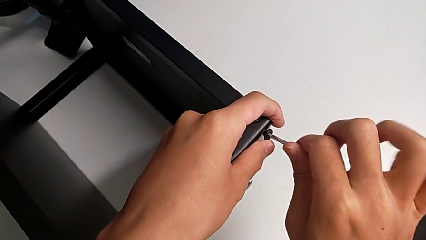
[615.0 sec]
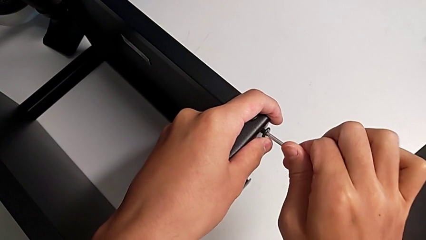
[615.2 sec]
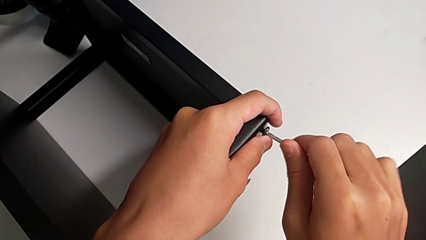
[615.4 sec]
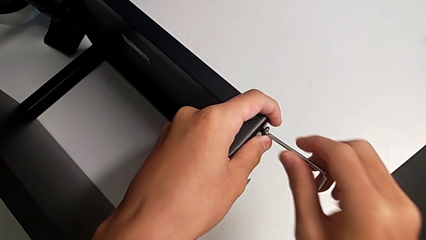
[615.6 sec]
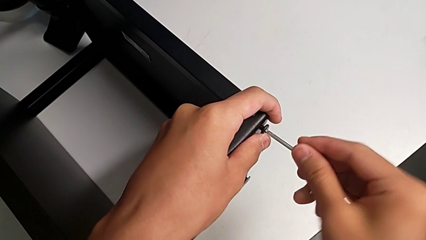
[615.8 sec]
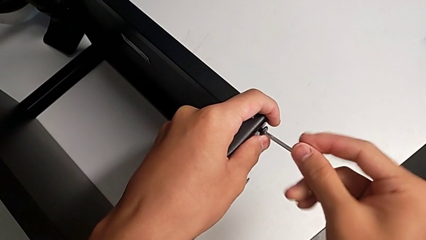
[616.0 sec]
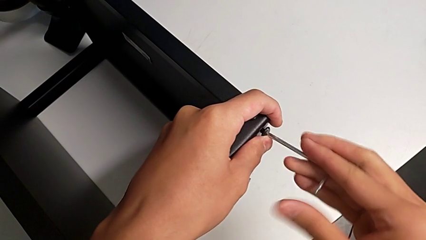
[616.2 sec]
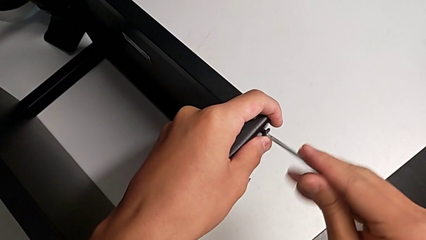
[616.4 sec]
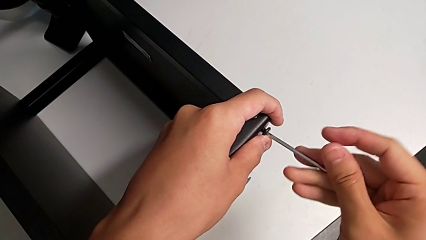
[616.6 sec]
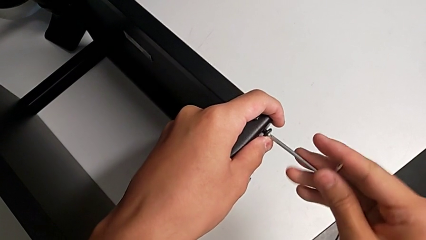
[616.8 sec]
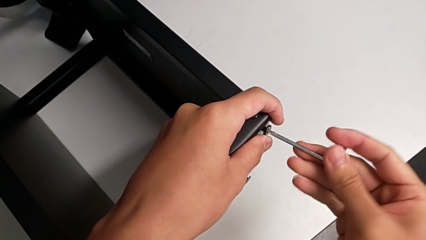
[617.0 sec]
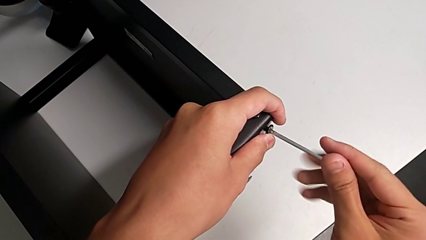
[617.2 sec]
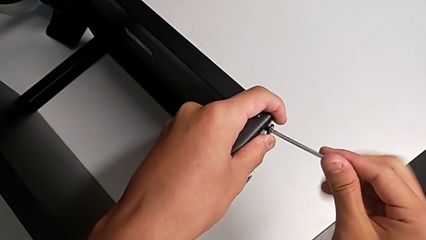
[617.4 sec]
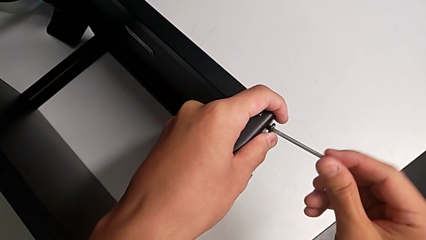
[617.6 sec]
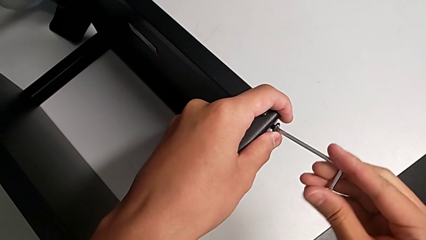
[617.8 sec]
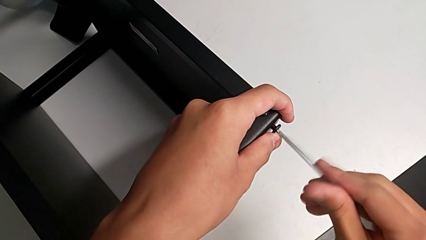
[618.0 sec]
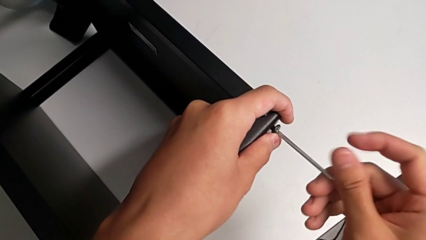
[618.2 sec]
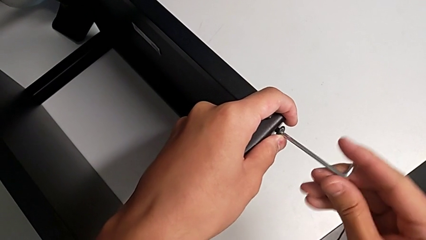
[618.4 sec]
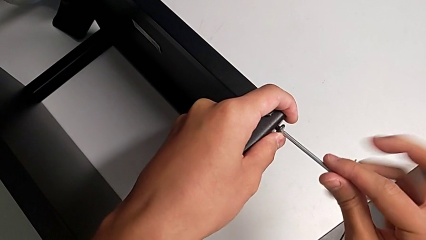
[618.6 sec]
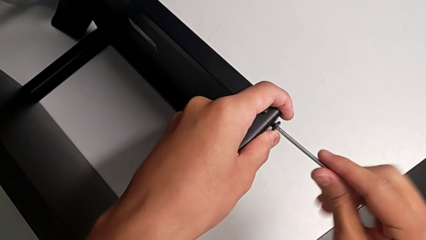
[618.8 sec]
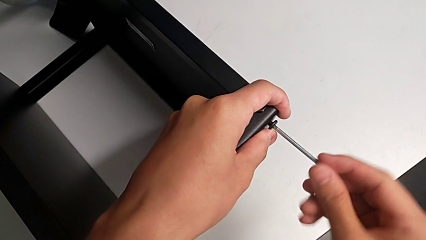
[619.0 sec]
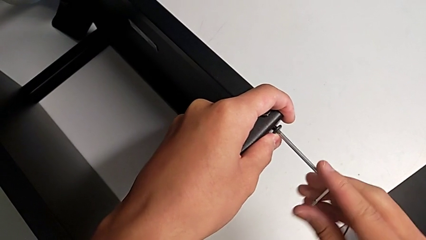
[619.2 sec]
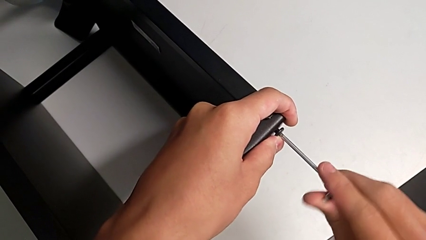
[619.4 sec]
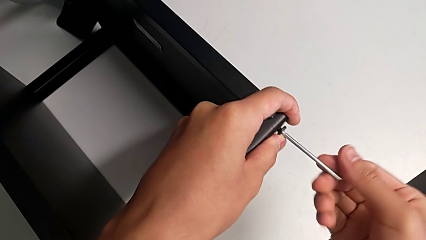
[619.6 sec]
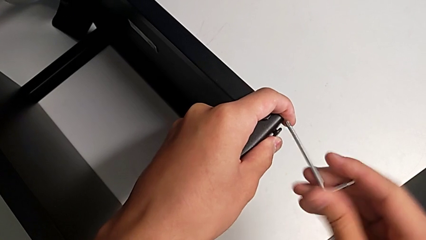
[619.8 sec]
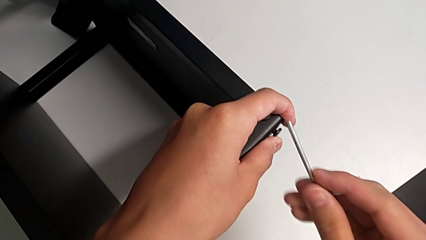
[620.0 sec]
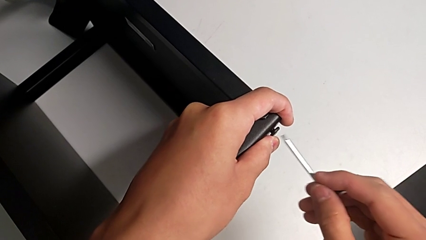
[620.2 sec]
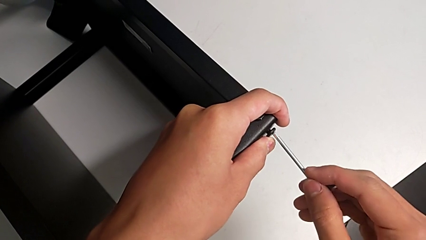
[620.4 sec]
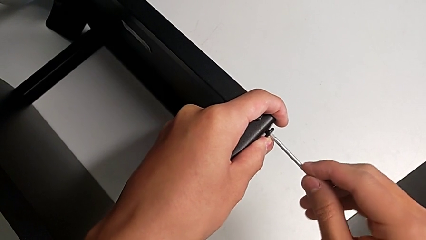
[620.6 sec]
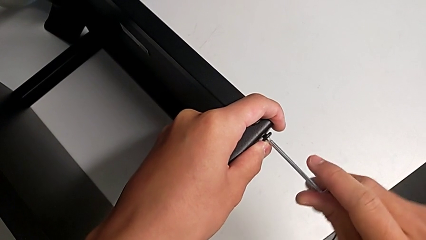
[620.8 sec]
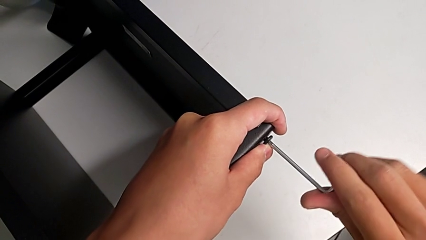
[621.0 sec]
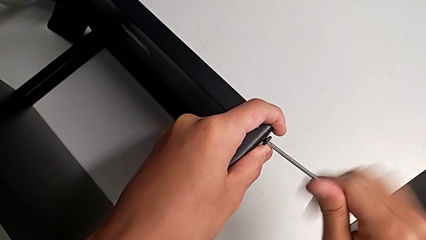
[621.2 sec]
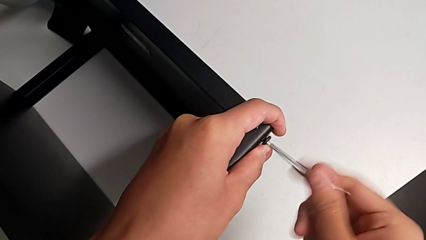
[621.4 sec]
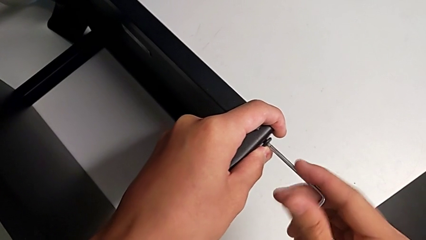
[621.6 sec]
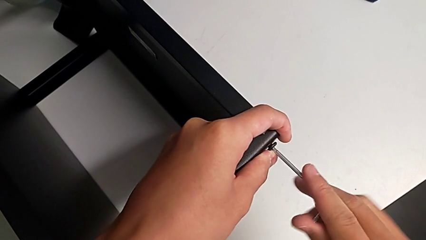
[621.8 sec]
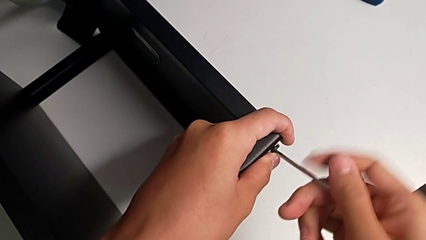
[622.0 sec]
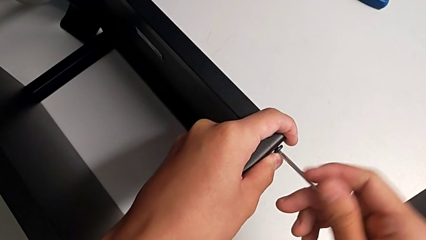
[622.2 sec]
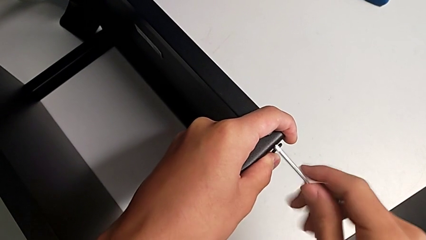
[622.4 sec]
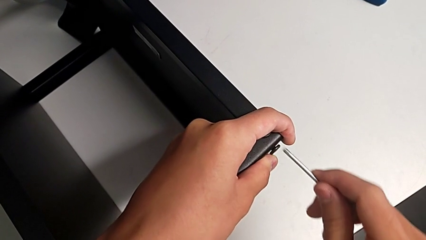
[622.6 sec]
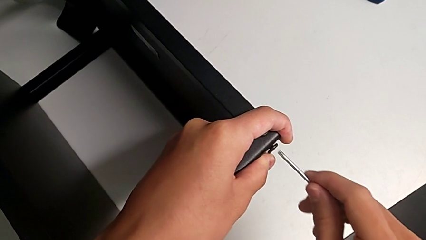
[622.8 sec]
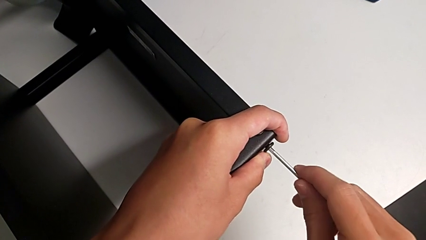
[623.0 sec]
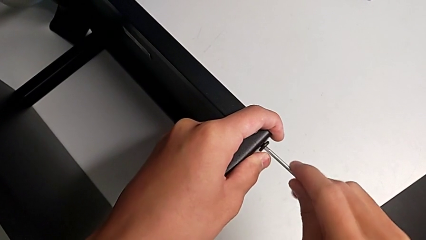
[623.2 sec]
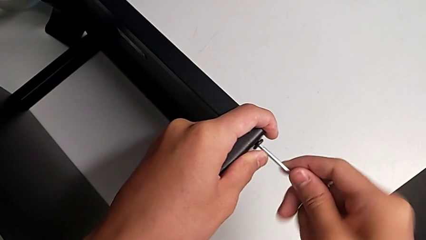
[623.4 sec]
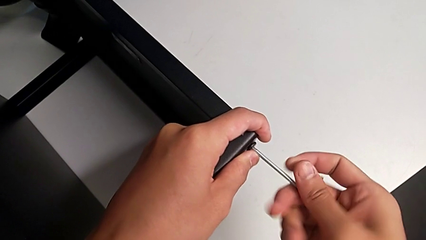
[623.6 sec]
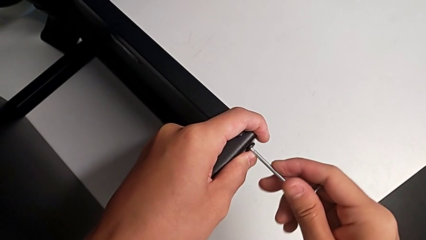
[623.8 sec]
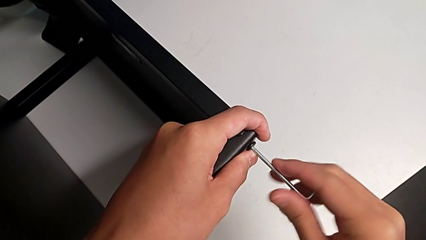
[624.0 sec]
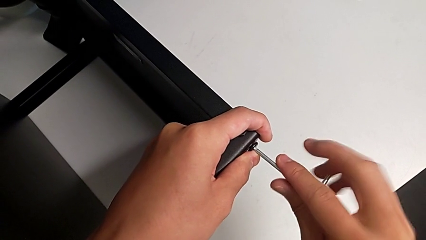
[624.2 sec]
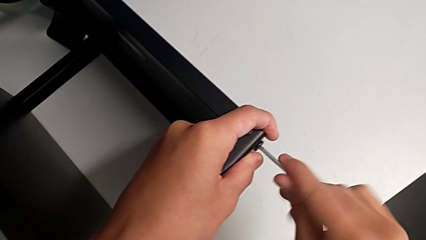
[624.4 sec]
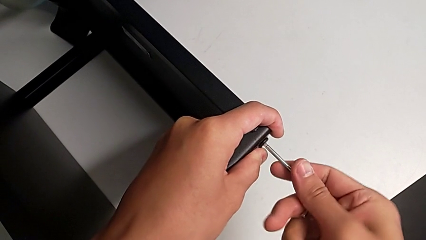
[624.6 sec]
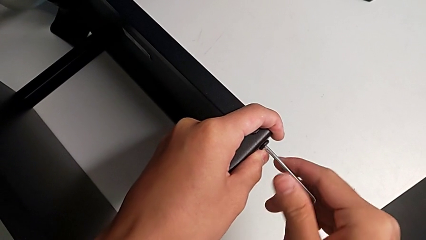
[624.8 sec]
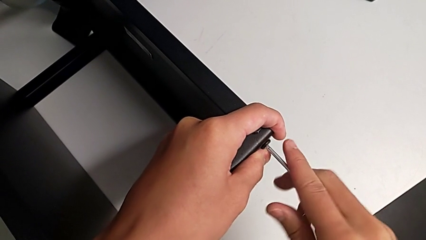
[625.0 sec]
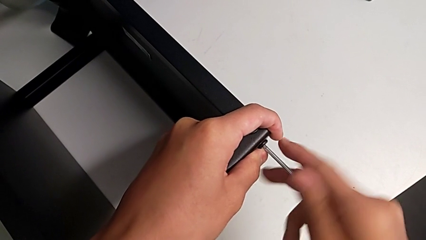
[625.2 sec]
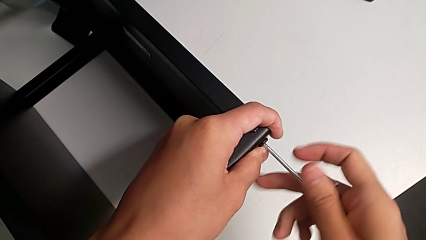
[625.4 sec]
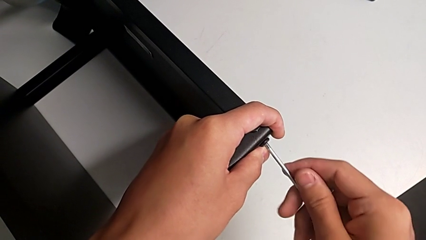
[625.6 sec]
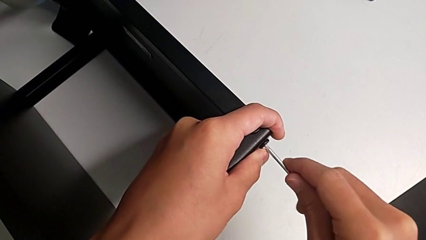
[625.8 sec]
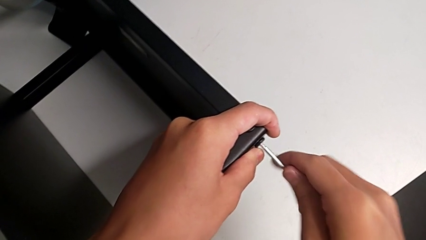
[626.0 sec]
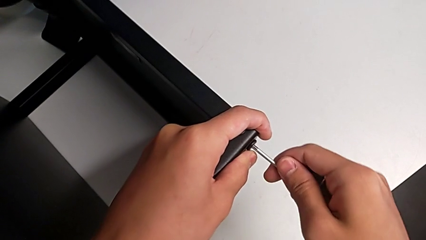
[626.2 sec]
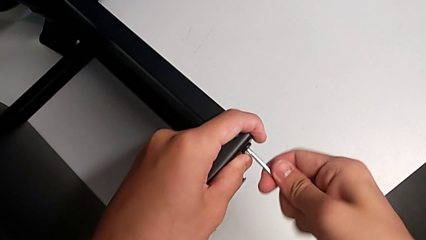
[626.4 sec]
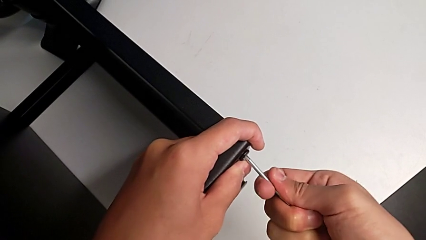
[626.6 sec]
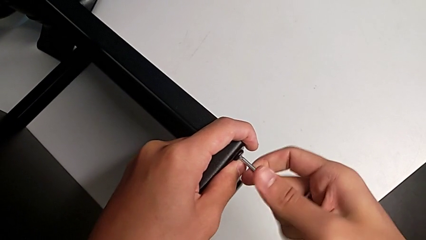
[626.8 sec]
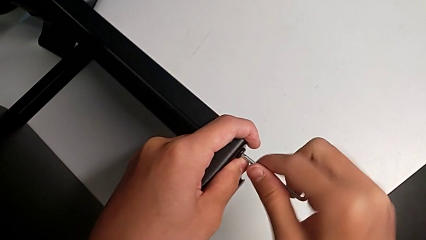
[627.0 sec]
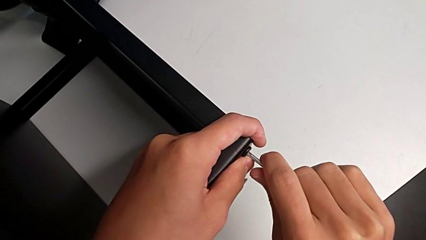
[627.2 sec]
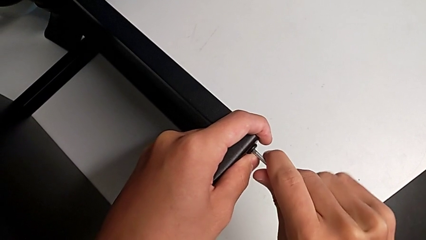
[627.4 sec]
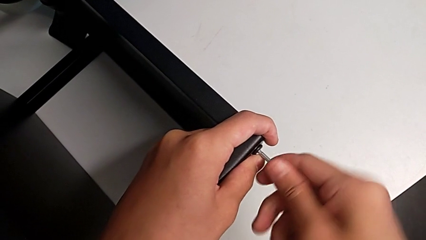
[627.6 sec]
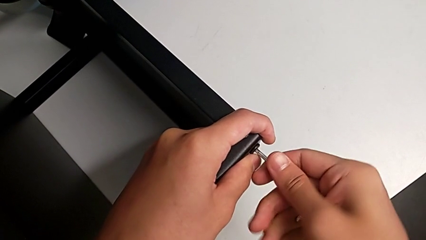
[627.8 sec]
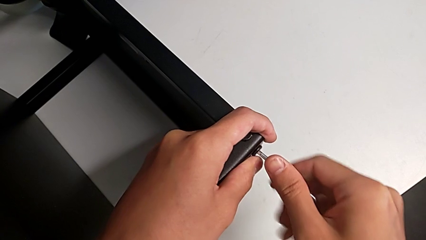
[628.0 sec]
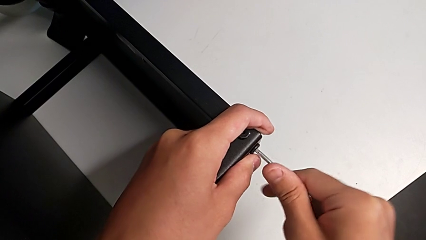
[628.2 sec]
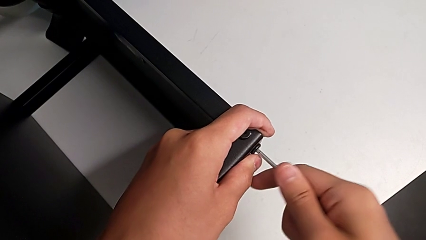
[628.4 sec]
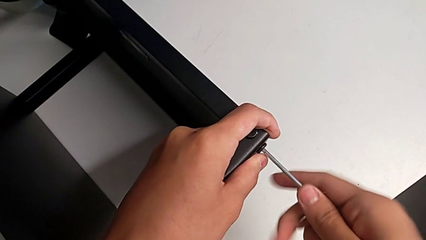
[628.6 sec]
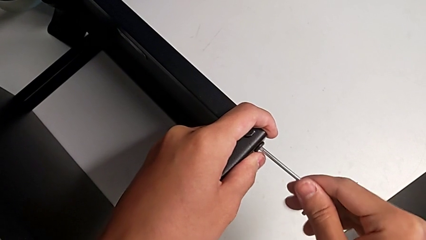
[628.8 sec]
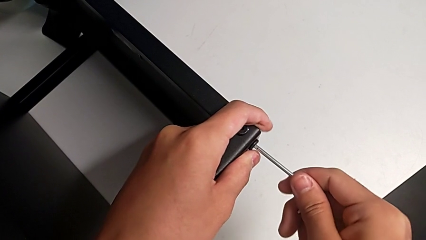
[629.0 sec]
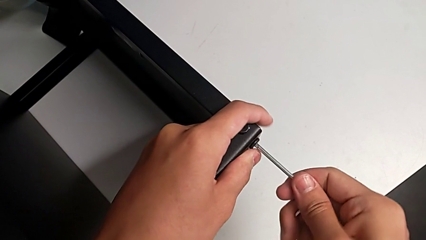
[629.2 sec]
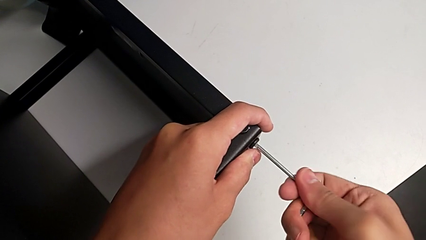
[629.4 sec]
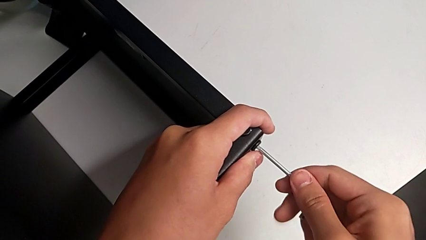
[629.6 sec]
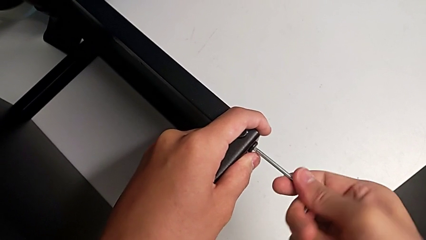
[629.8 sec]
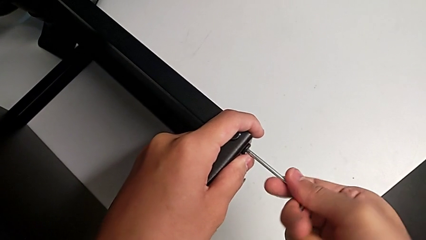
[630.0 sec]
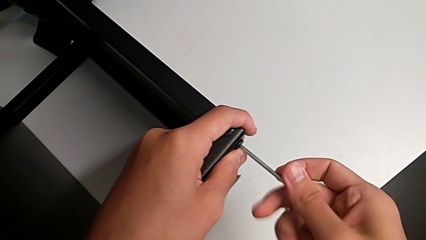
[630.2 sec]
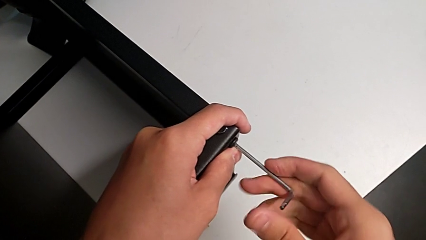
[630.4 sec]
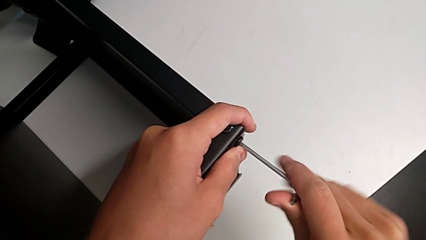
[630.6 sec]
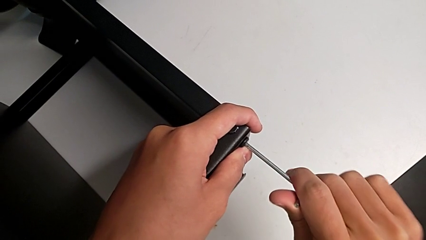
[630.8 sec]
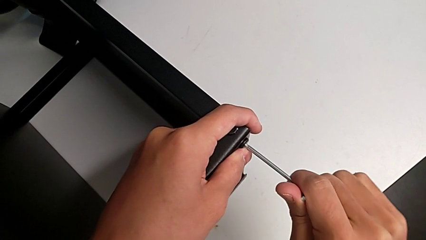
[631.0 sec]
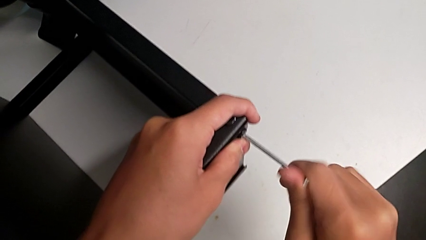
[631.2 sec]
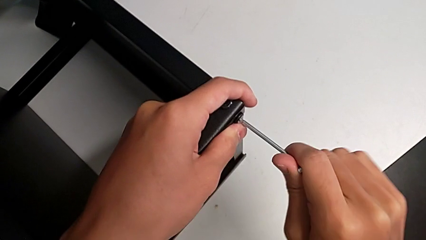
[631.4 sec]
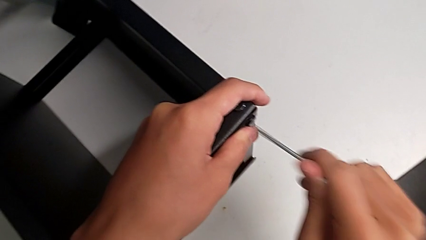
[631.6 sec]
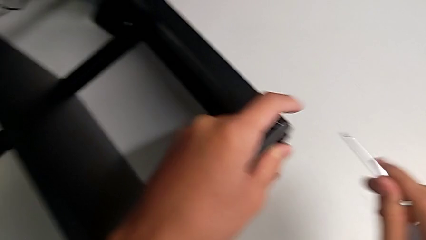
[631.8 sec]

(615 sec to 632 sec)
The camera wearer is screwing the legs of the table to the top tray. They keep screwing the hex socket head and withdraw the Allen wrench.
